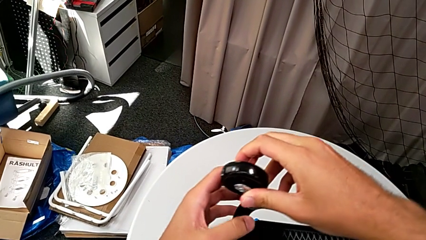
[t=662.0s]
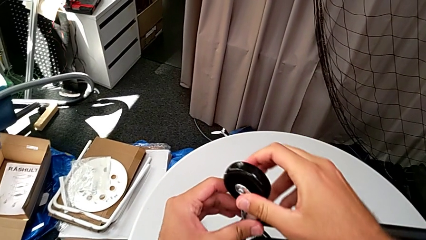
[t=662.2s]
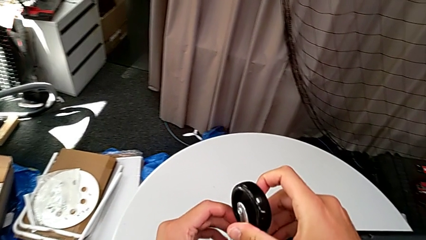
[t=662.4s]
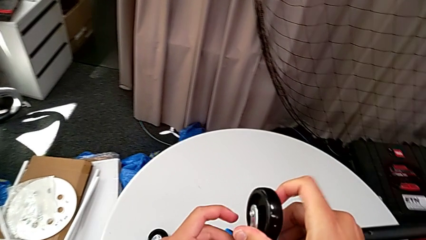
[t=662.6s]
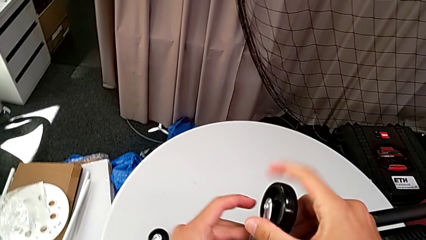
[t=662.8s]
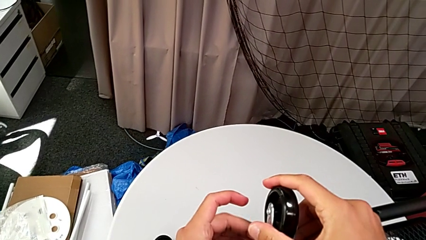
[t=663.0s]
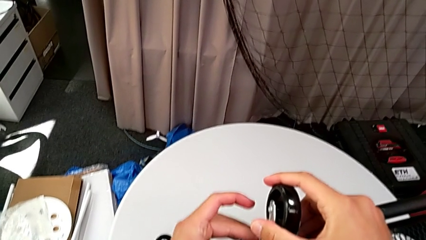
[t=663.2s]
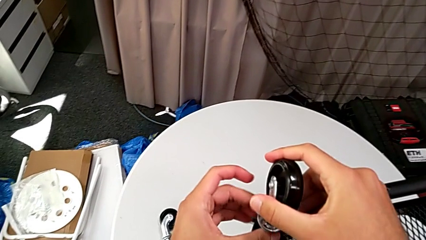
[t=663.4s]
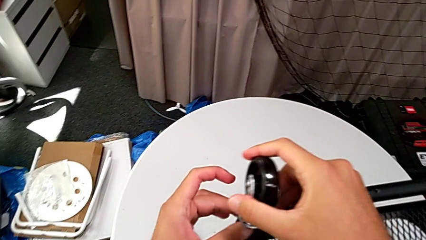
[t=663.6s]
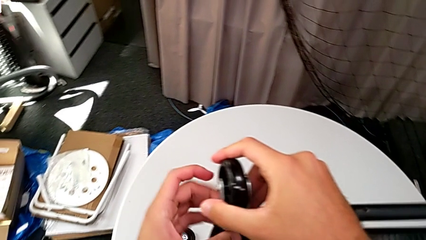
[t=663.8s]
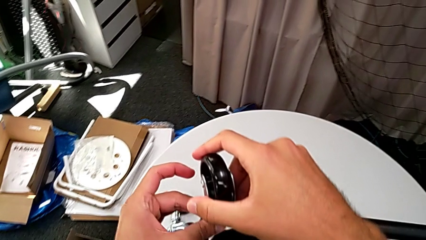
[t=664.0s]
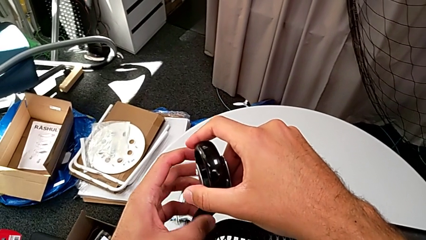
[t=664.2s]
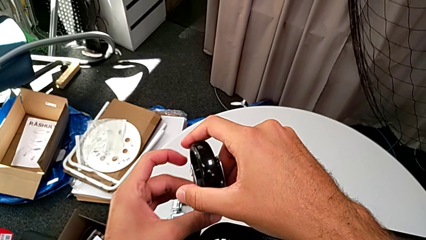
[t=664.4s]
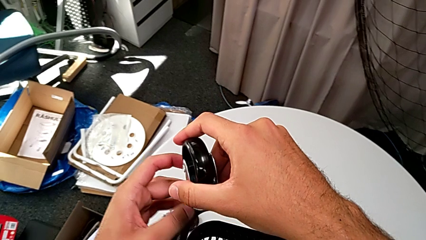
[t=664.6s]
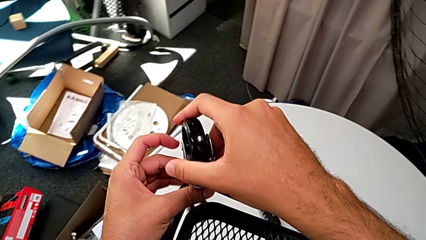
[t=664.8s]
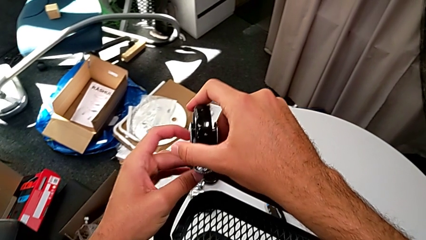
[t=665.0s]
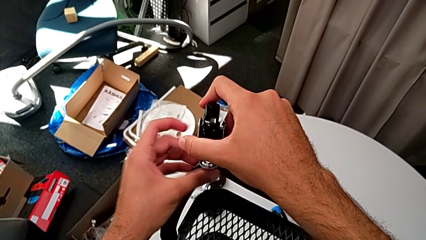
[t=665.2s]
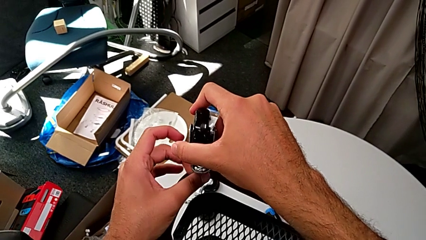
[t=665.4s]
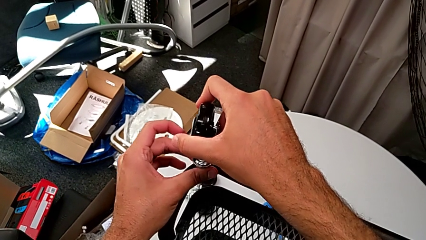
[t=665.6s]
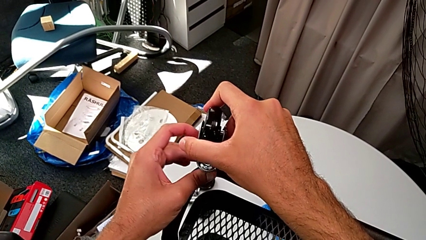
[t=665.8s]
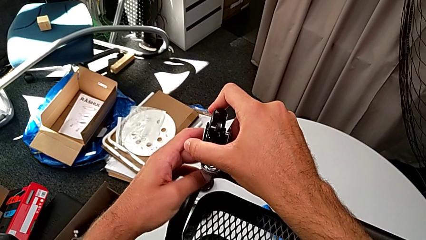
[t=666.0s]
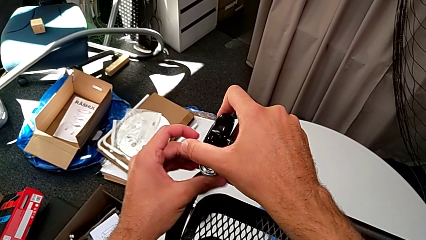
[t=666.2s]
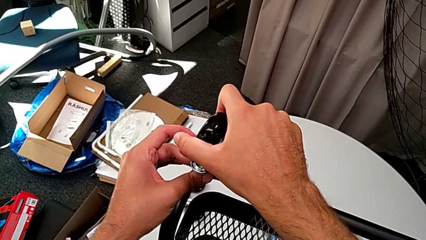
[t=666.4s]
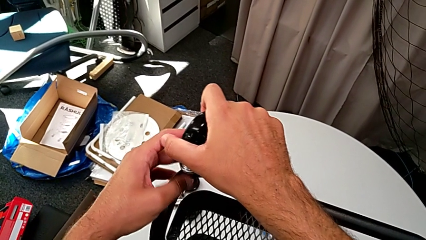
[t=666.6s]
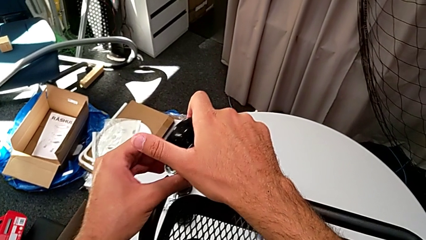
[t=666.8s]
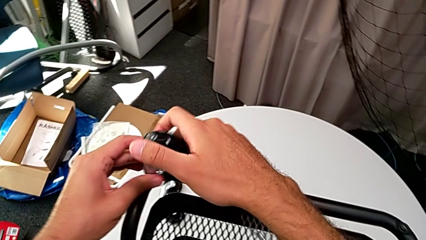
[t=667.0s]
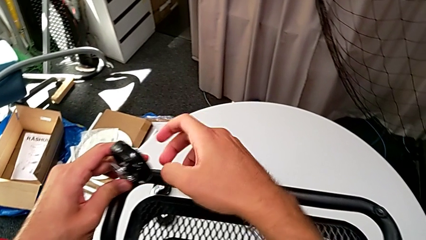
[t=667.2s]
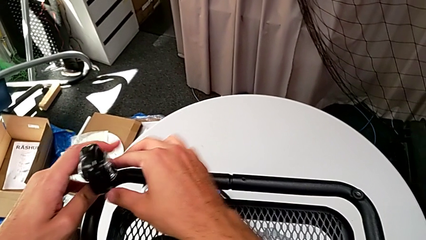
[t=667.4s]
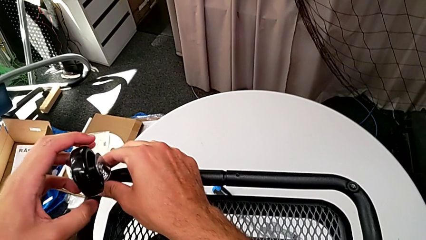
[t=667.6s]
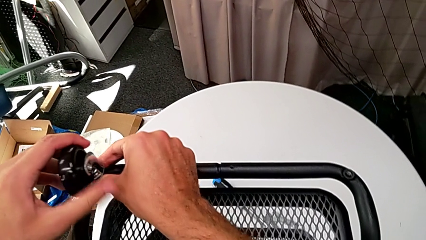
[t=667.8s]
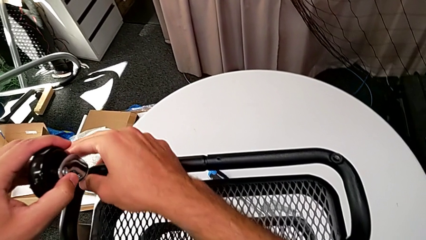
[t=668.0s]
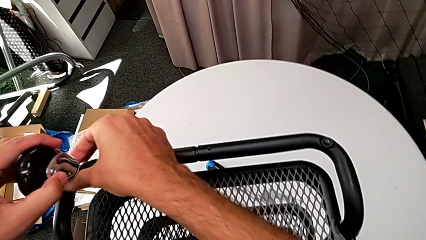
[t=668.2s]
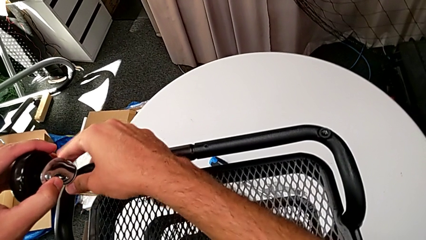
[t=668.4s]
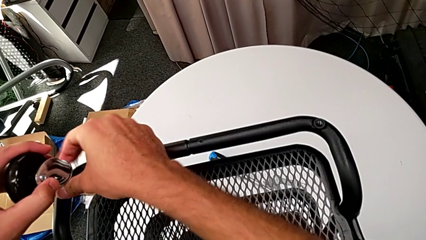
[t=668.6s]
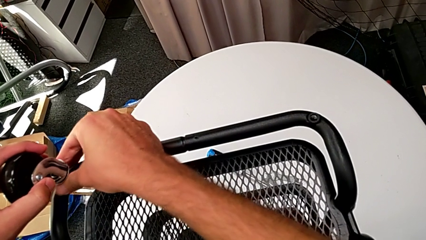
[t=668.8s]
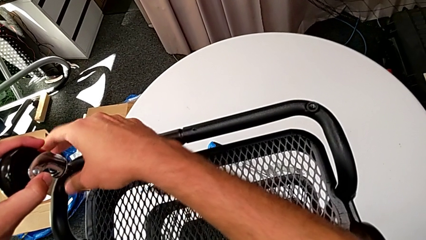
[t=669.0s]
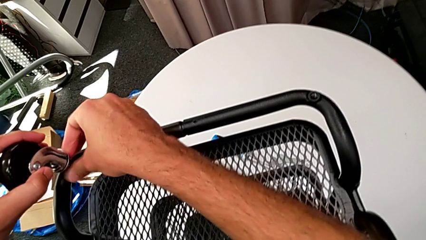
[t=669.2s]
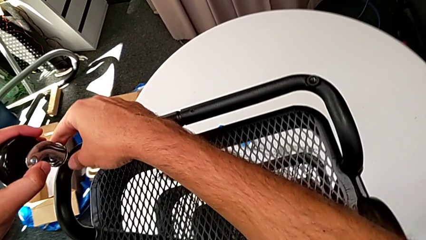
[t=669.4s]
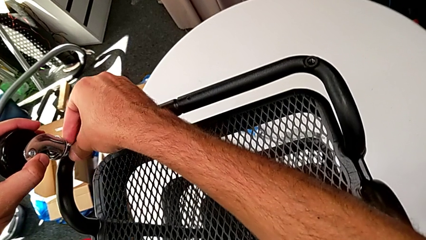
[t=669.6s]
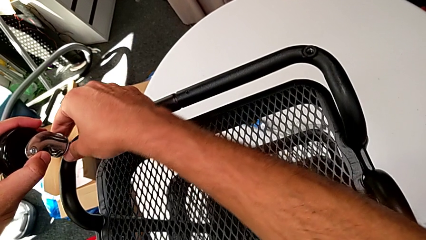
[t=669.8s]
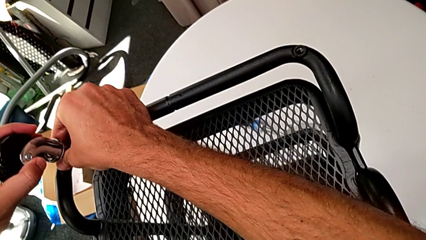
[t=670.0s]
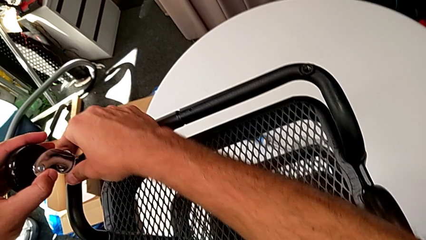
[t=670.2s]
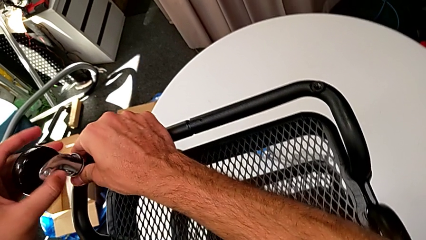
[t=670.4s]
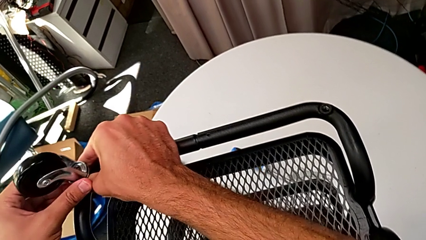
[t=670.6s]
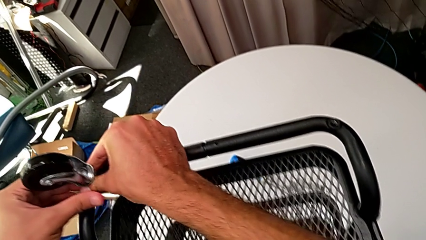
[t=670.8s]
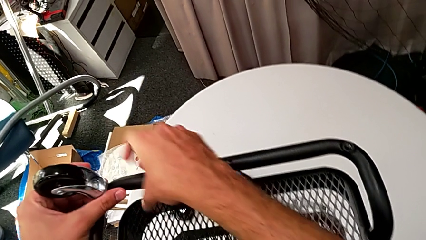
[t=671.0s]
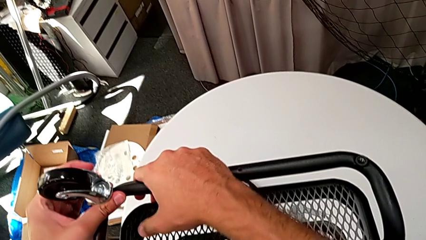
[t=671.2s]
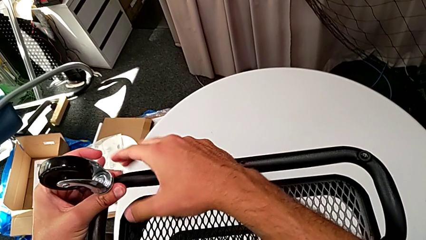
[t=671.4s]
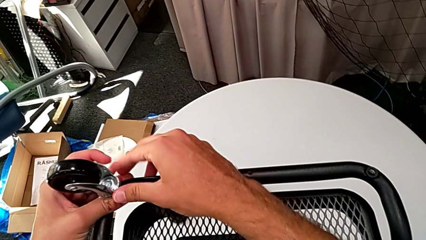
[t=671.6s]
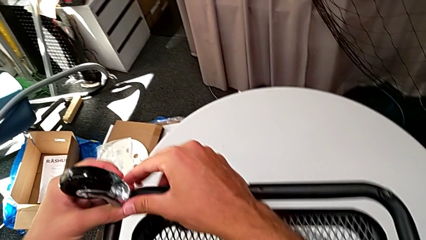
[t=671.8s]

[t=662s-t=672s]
The camera wearer is screwing the second wheel with their hands. They screw the wheel and grab it.

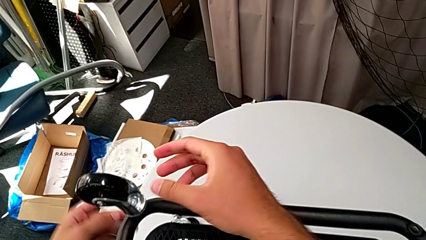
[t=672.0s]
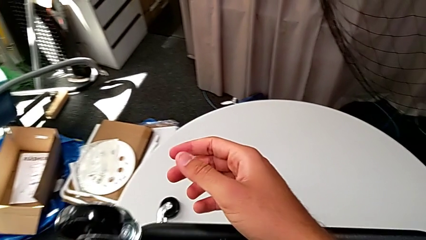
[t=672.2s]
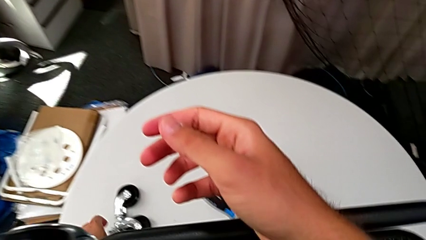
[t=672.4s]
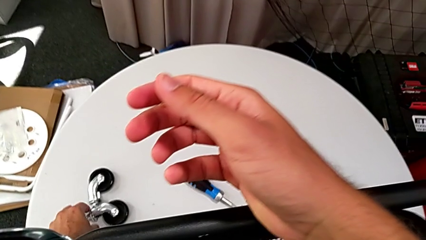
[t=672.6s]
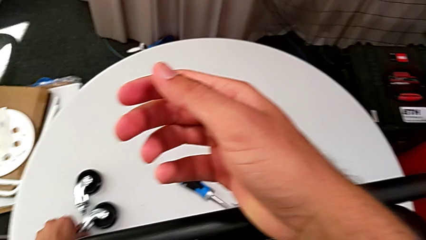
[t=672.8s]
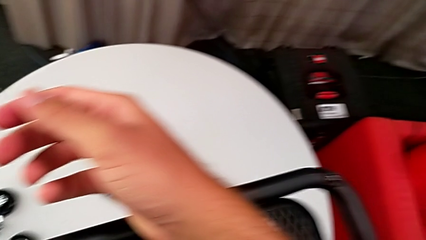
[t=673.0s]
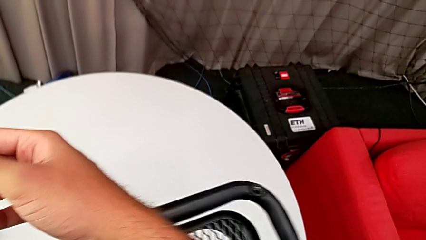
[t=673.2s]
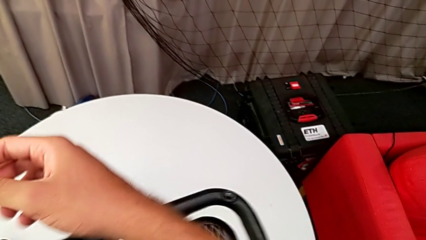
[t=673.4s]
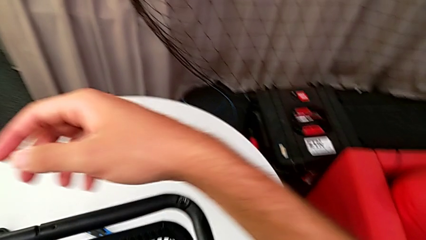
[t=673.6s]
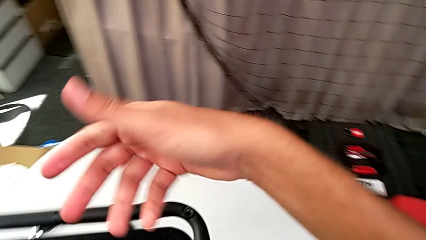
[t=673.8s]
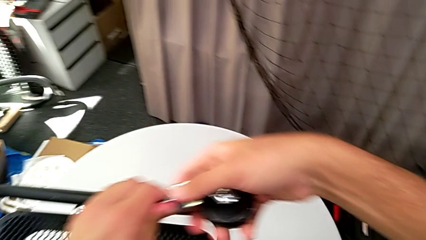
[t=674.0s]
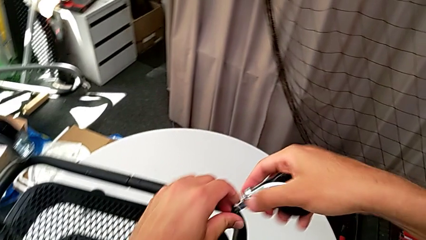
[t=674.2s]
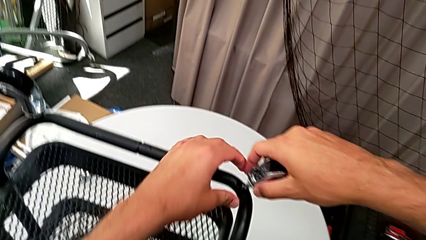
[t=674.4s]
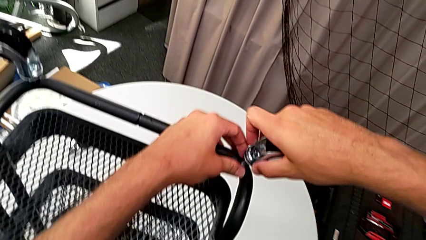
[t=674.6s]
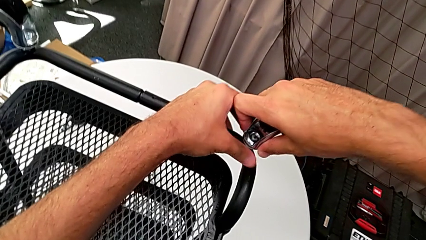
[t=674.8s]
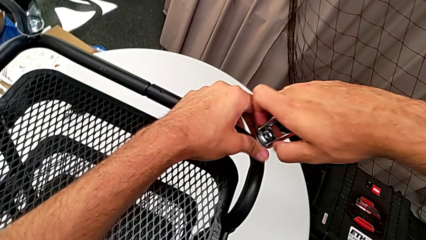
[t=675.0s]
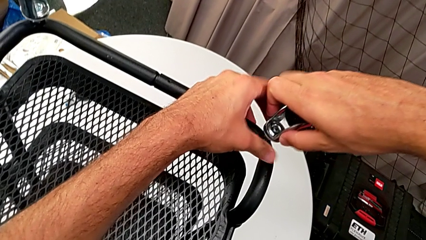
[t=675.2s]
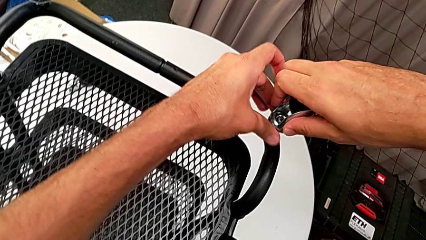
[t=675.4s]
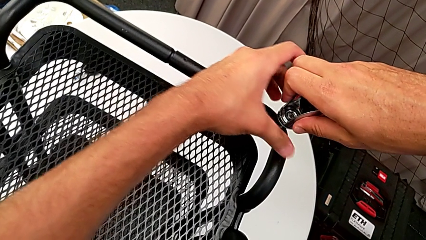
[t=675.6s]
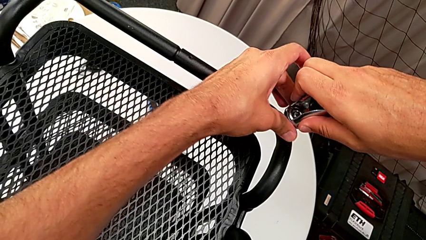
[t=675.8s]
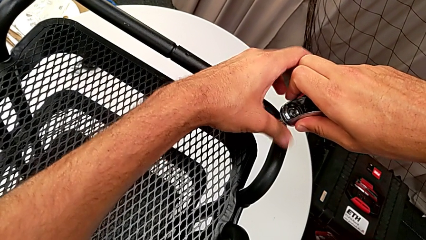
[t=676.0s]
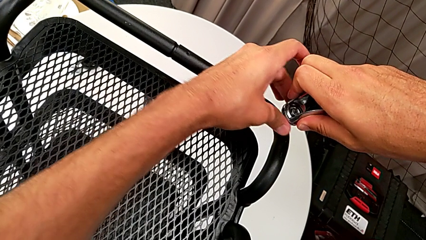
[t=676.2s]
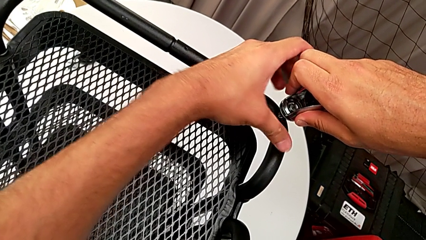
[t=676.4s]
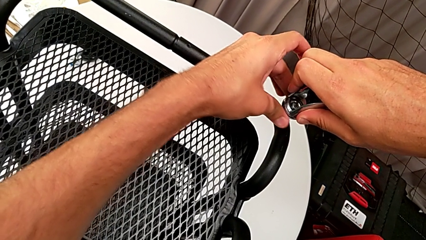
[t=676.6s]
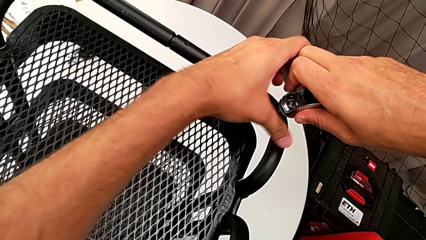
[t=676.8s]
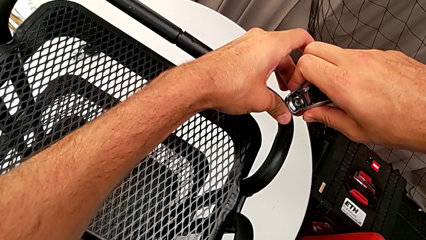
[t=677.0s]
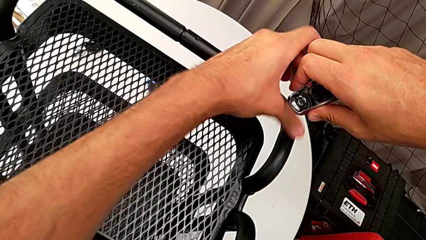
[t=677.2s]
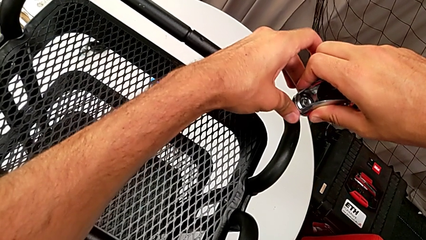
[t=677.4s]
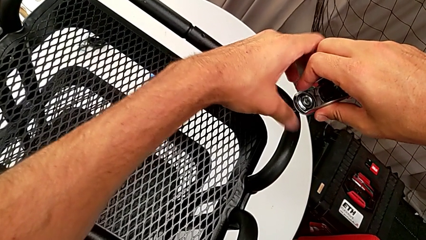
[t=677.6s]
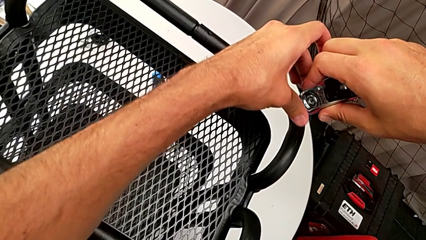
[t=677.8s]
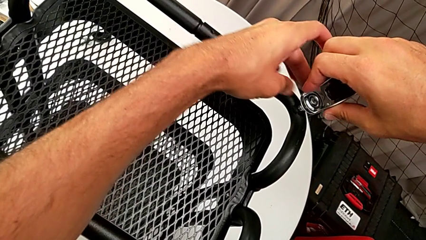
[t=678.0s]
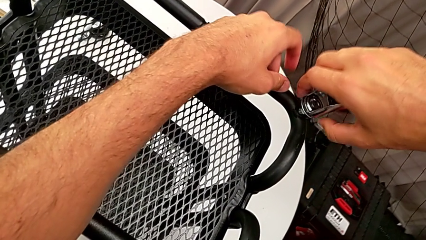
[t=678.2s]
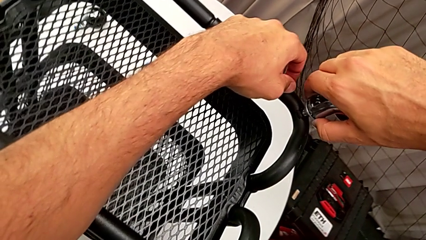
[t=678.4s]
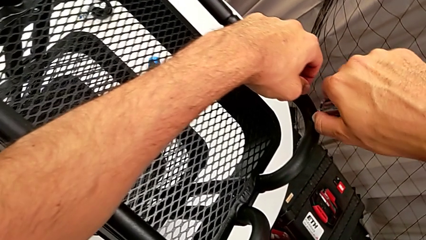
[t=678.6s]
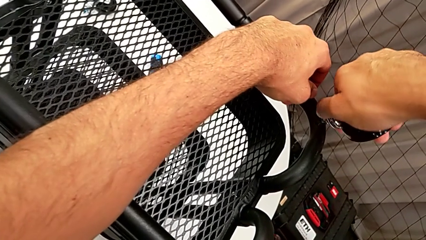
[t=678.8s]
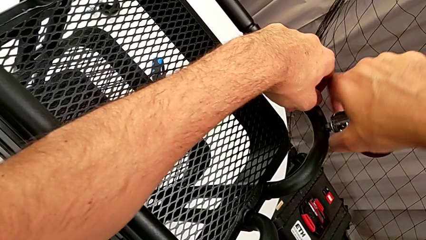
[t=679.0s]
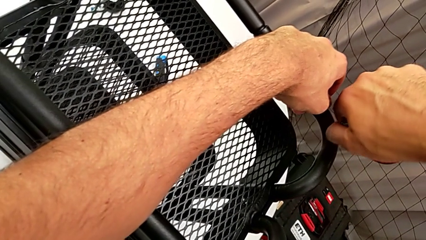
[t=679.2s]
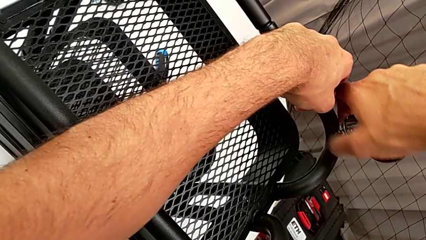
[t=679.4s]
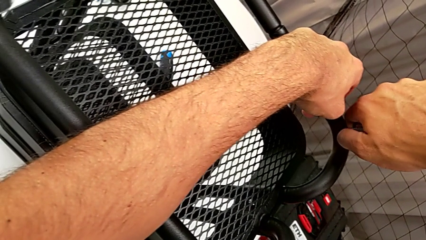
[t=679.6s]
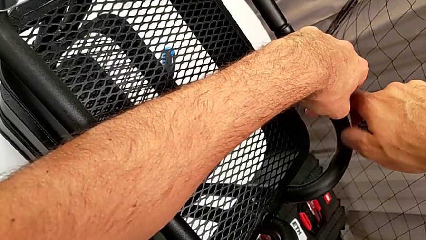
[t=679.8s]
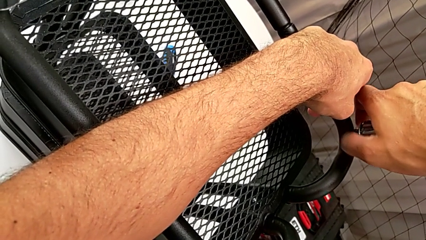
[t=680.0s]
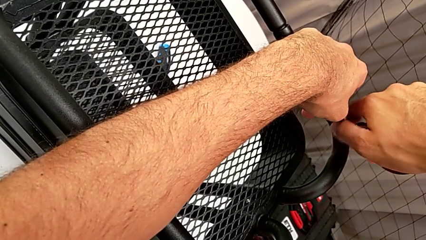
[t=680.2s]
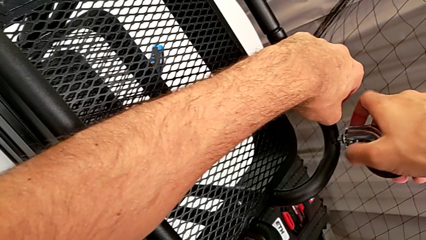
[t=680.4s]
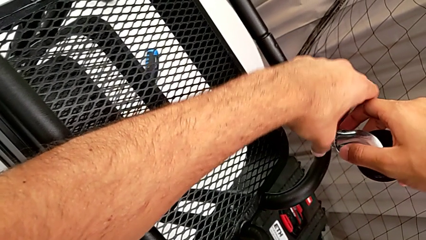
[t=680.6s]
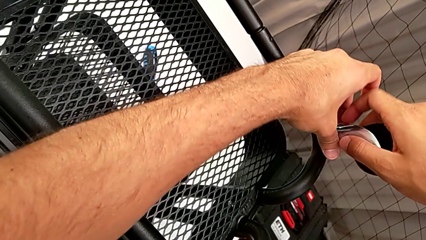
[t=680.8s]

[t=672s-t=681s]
The camera wearer is screwing the third wheel with their hands. They insert the wheel and begin to screw it.
